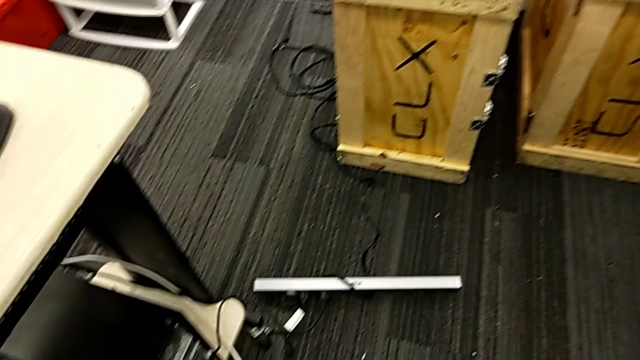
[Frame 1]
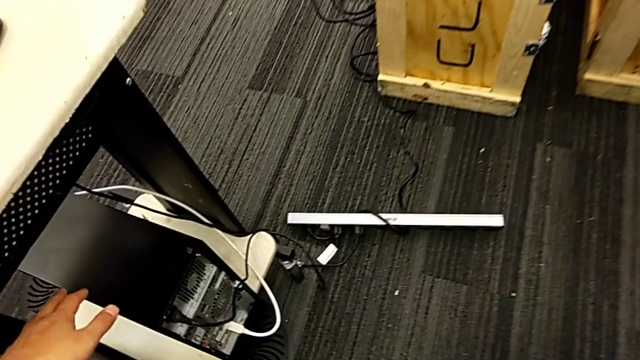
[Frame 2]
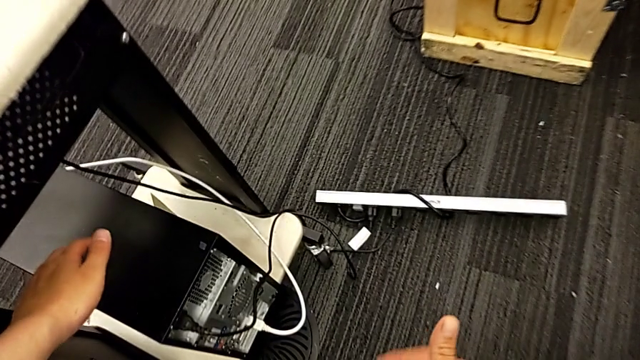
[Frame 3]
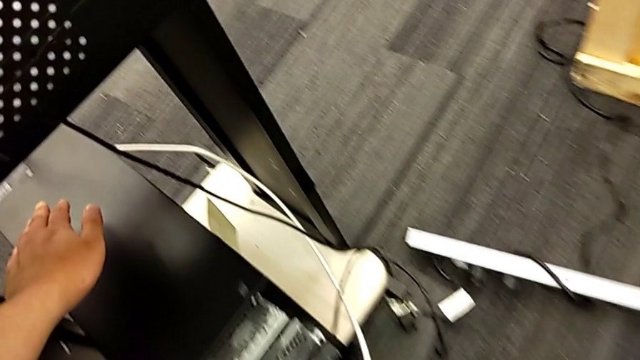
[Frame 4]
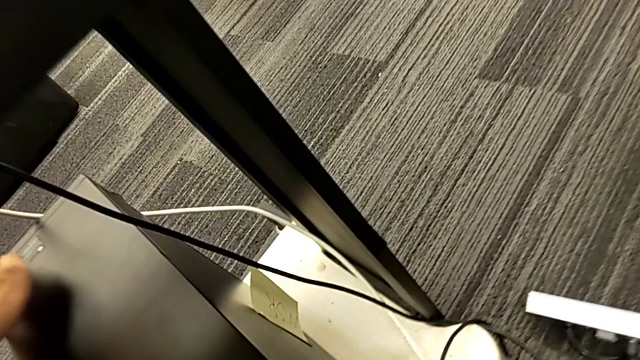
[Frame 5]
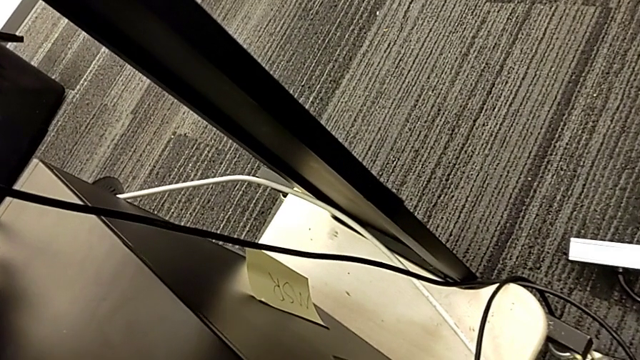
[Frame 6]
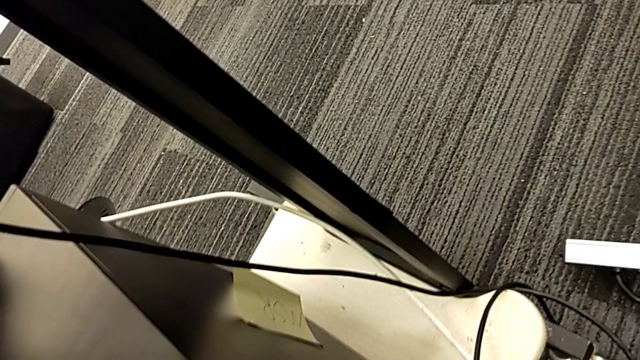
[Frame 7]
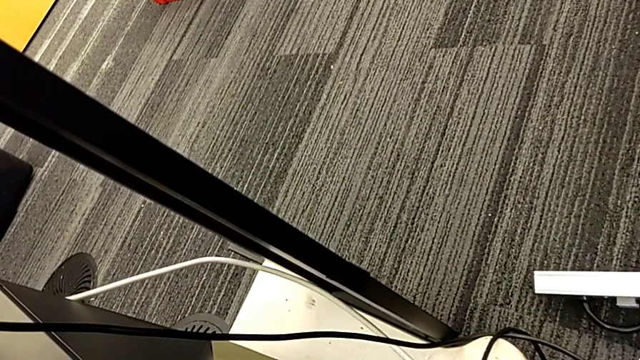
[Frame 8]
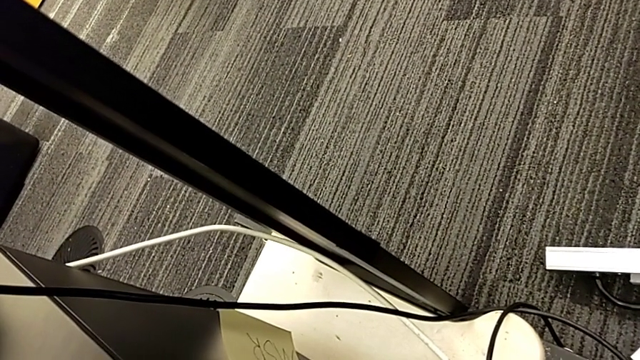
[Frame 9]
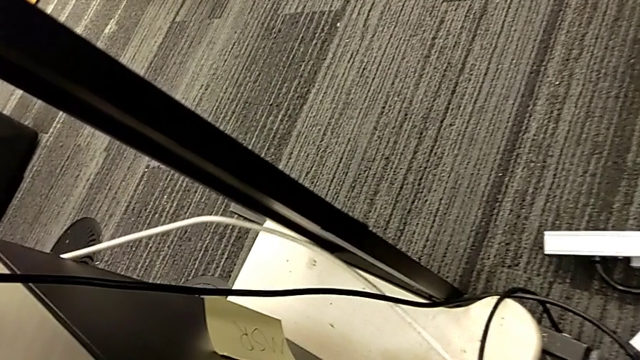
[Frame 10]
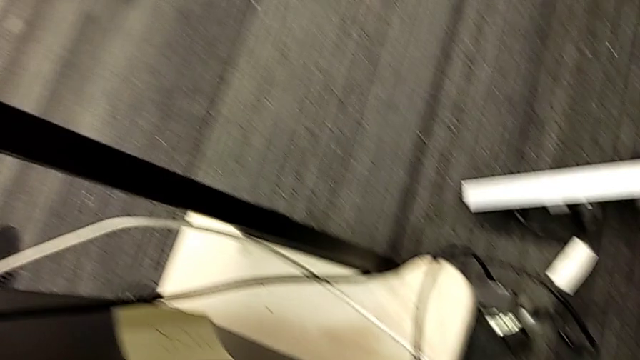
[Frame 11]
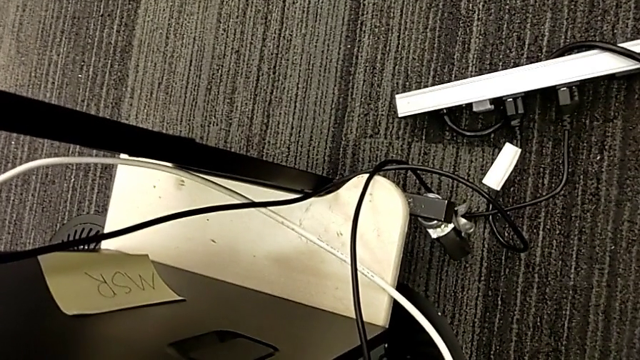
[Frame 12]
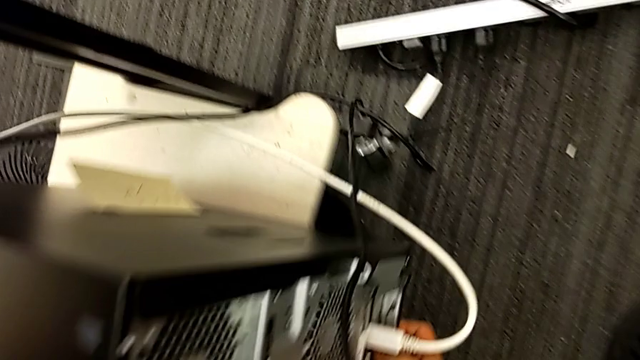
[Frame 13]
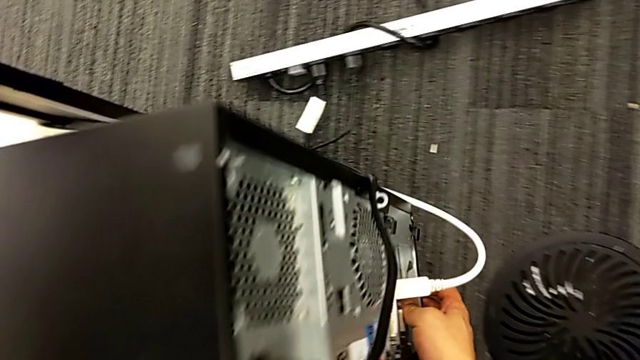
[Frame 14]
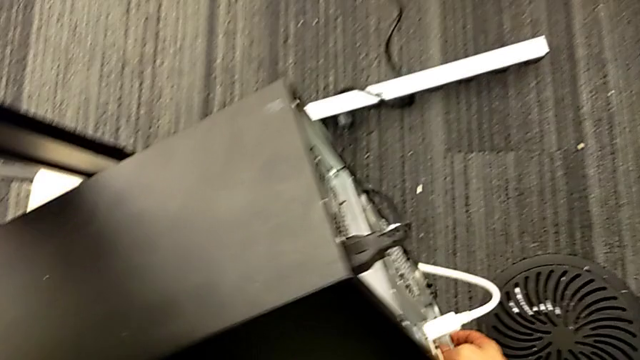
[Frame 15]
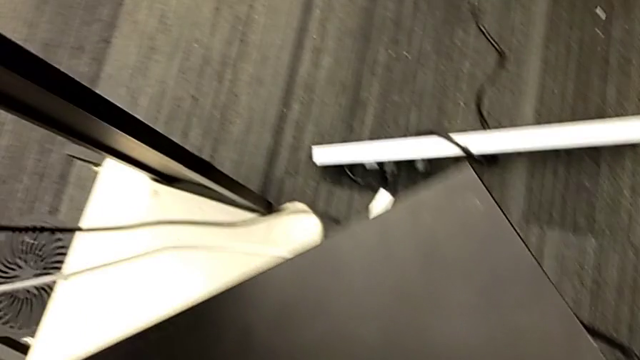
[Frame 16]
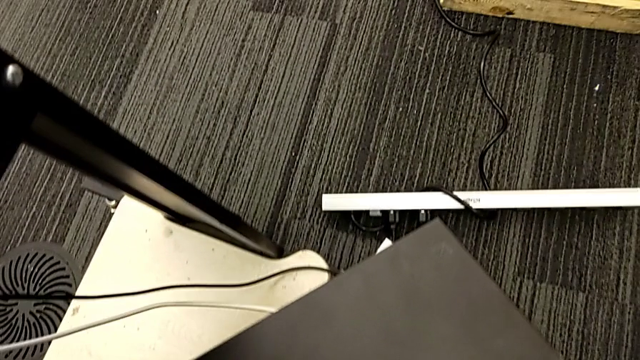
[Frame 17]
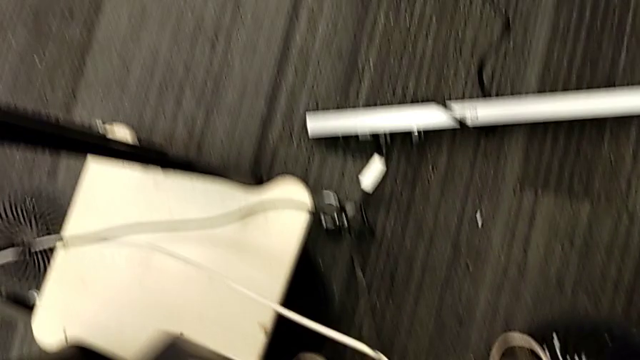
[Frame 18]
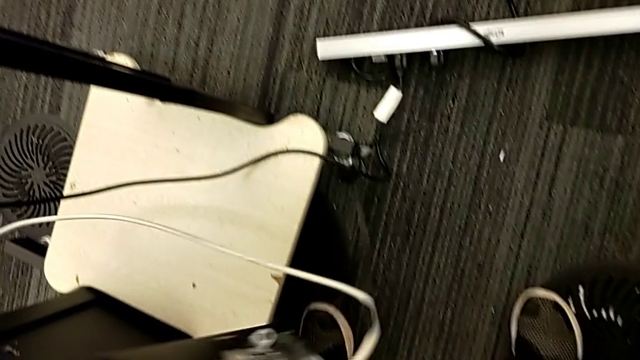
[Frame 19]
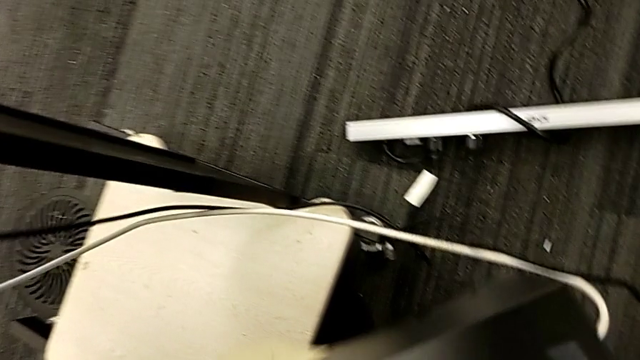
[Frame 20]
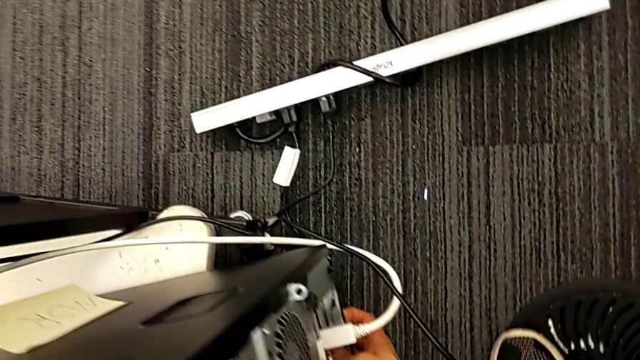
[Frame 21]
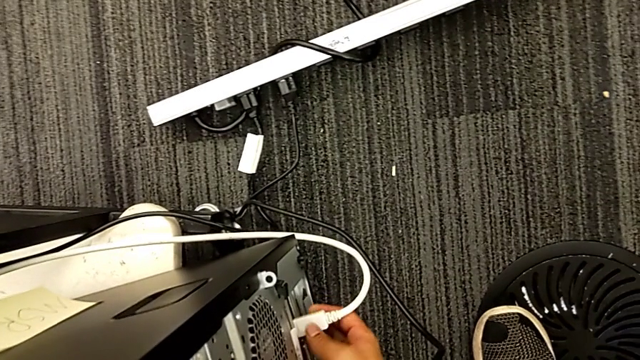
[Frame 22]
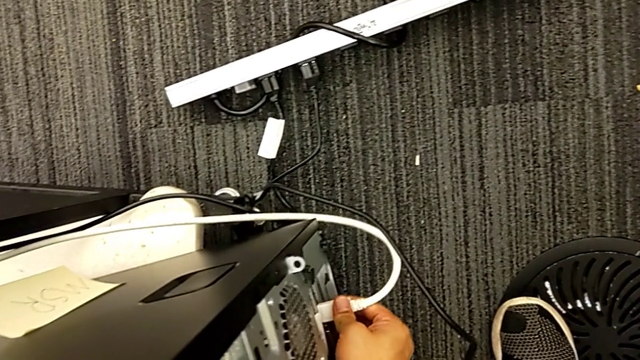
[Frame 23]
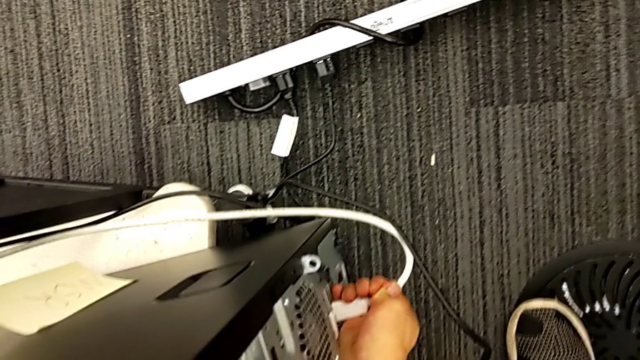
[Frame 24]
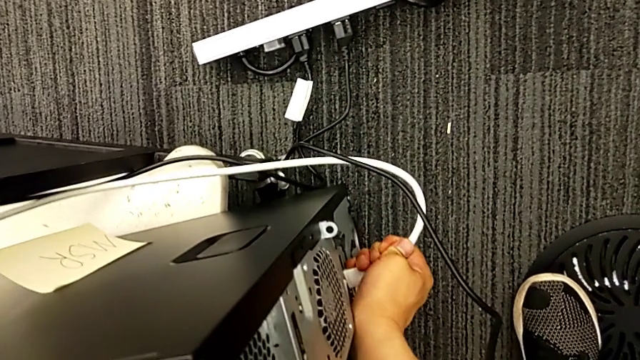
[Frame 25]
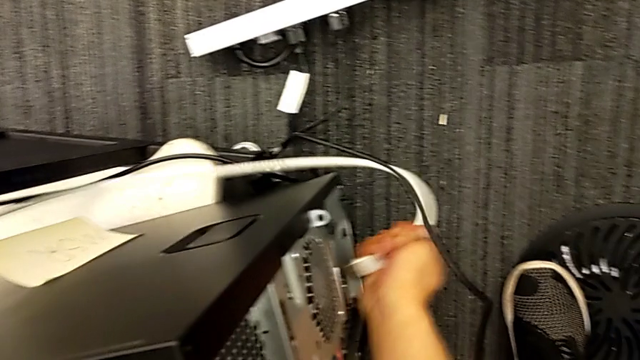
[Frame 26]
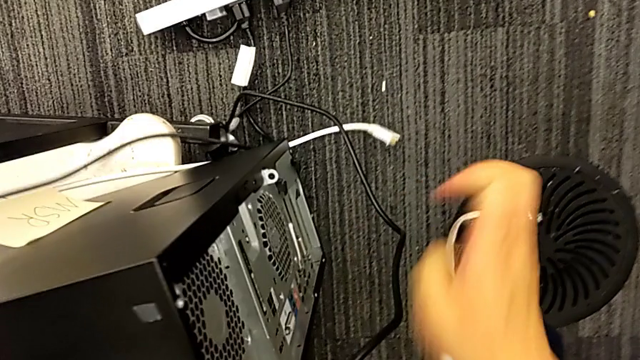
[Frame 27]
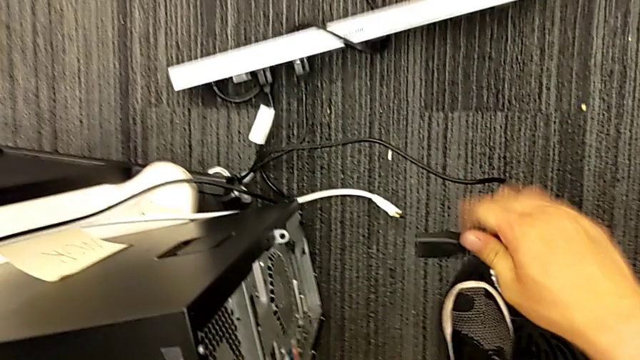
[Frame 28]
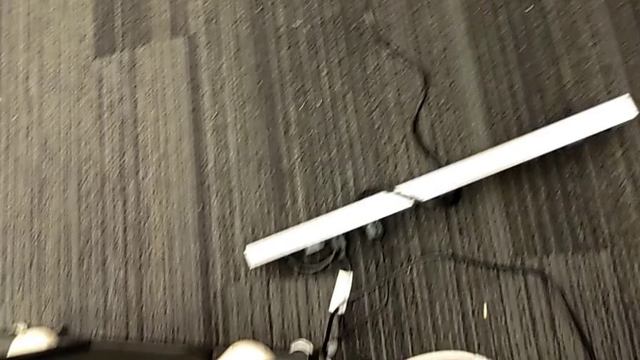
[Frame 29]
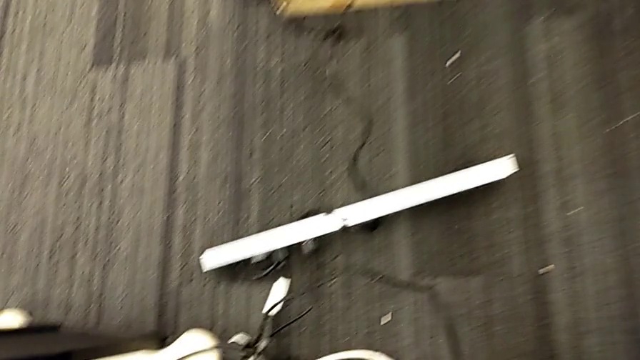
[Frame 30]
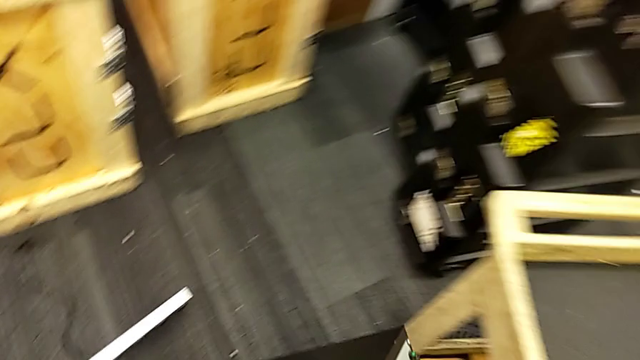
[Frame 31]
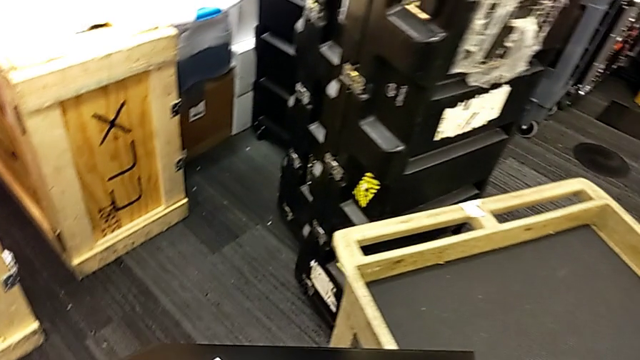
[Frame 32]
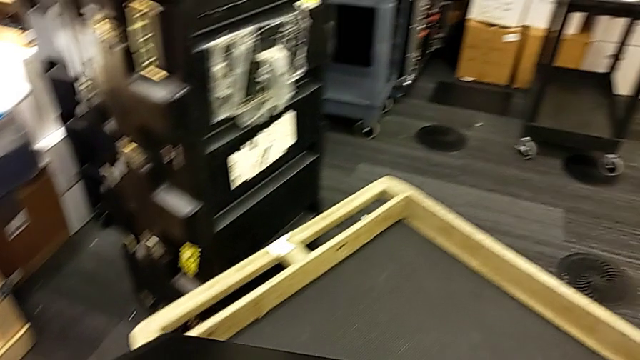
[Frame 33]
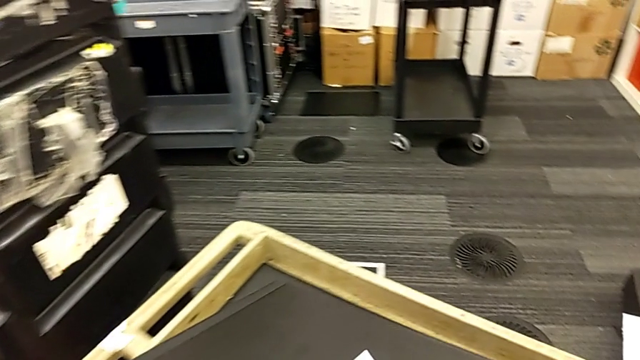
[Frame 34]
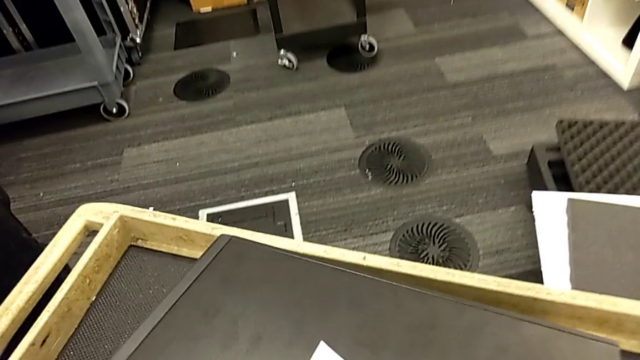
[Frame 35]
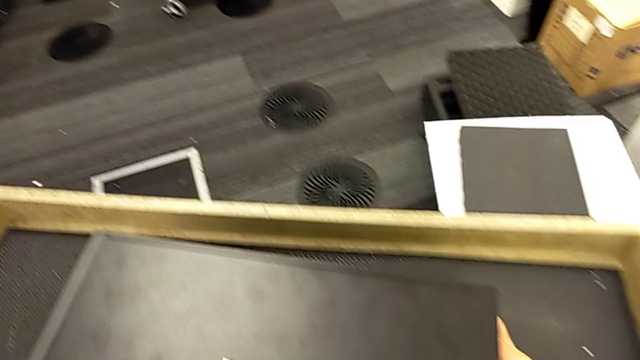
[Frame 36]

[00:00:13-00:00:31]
The camera wearer detaches the power supply and HDMI cable from the computer tower. They grab the computer tower, wrongly lift it without removing the HDMI cable and power supply cable, and place it. They grab the HDMI cable, withdraw it, grab the cable power supply, lift the computer tower and place it.

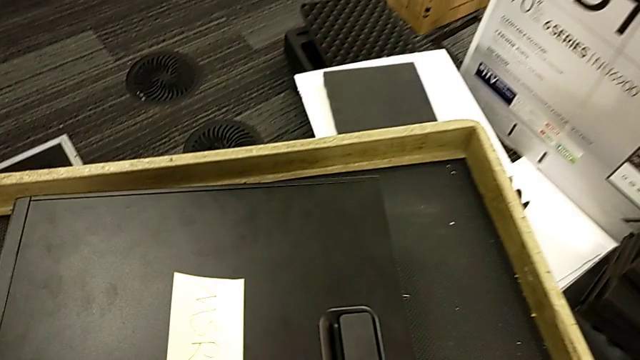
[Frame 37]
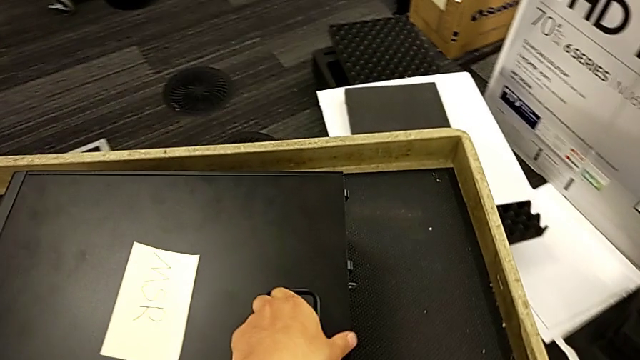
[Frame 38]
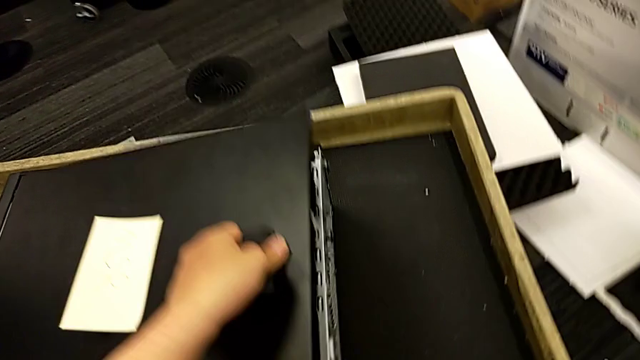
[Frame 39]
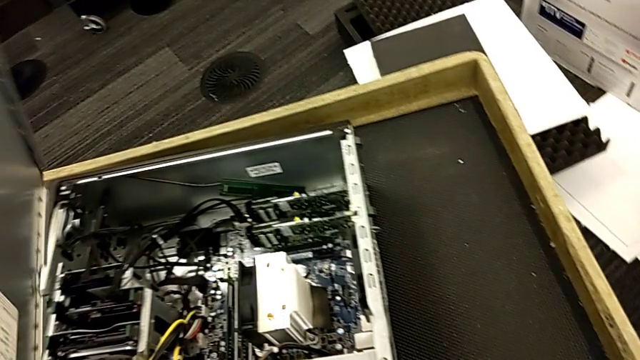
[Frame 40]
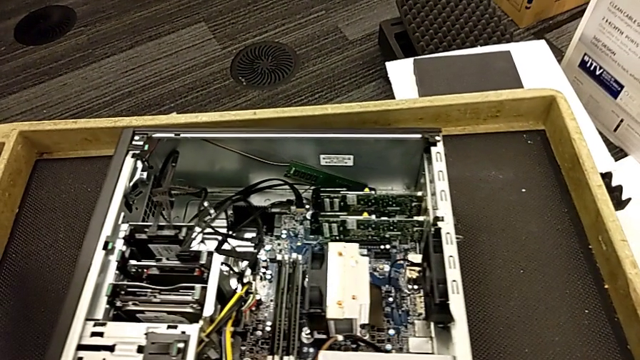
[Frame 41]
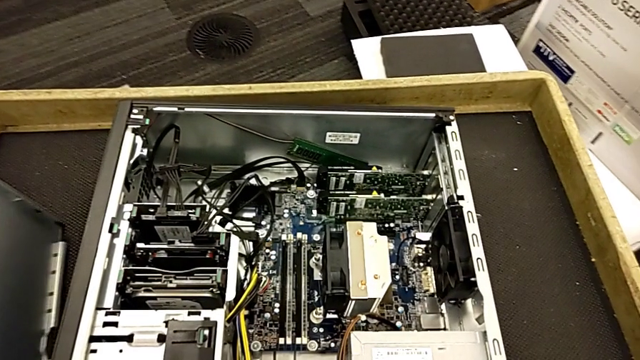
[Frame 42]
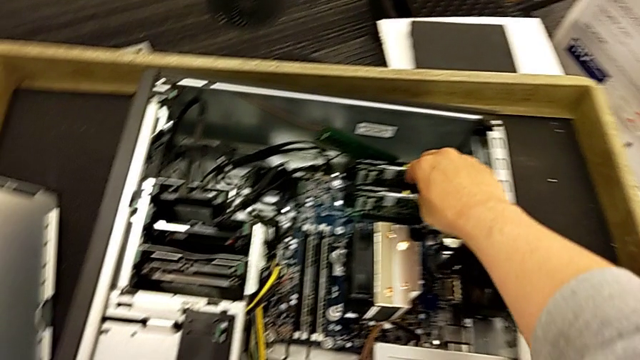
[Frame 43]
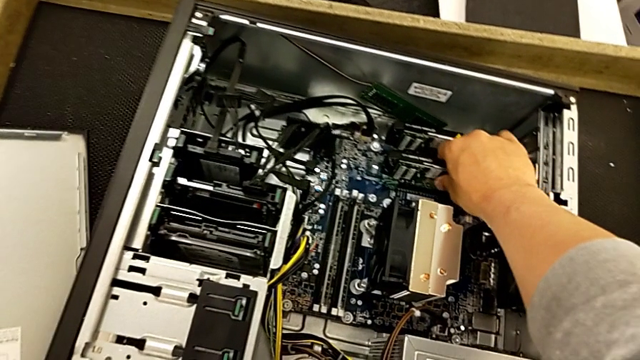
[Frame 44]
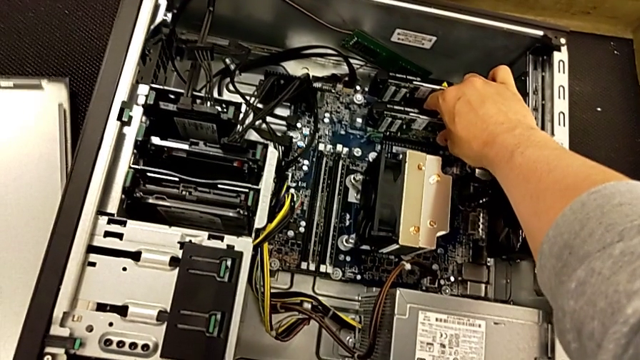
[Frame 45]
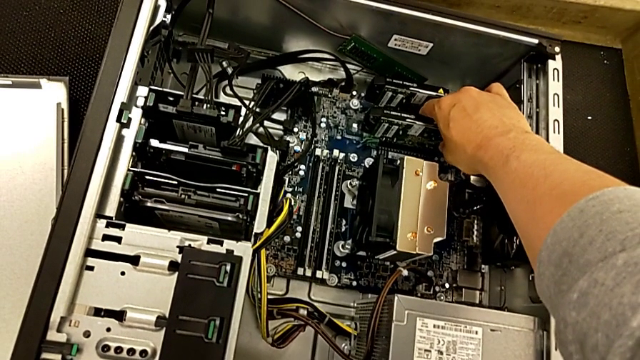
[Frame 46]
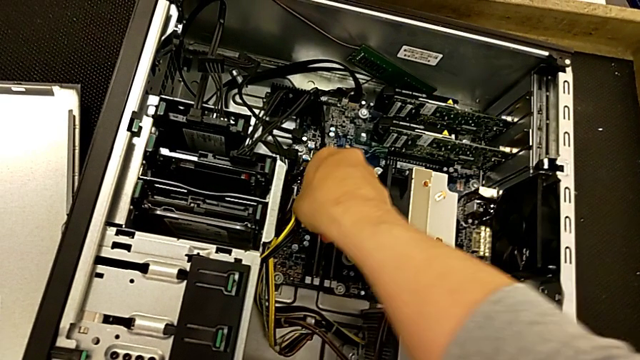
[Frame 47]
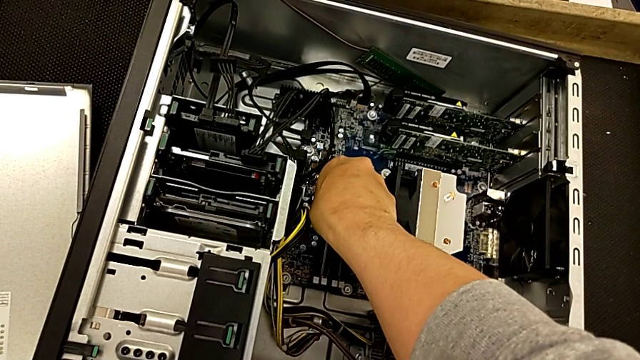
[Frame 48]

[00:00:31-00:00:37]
The camera wearer is removing the RAM from the computer tower. They grab the cover, pull the handle, place the cover and begin to grab the RAM.
